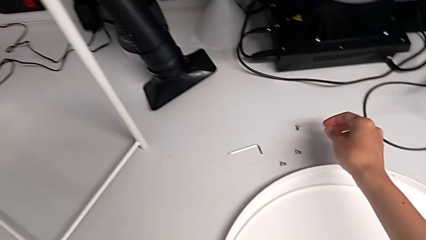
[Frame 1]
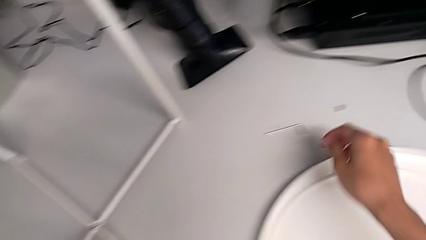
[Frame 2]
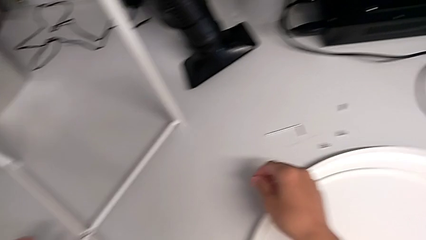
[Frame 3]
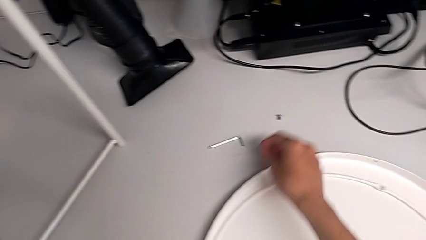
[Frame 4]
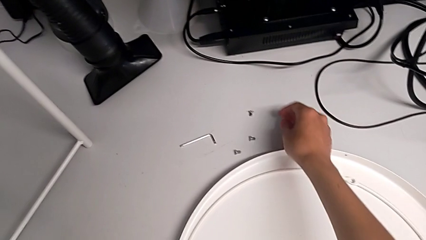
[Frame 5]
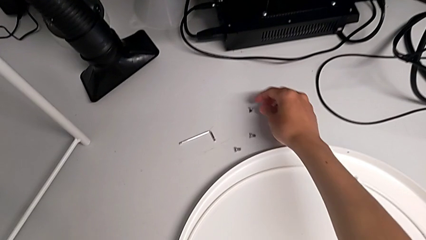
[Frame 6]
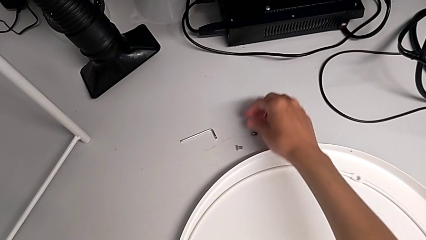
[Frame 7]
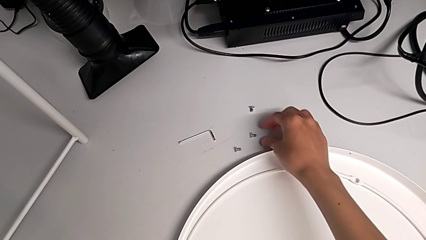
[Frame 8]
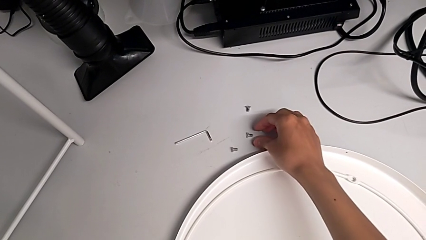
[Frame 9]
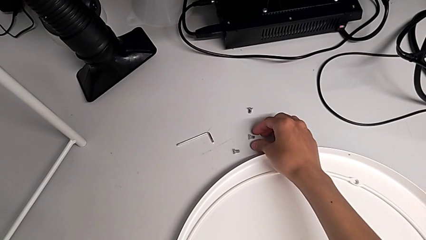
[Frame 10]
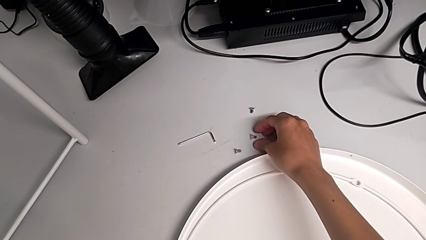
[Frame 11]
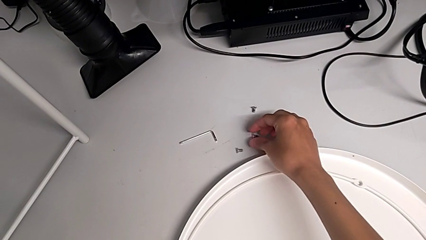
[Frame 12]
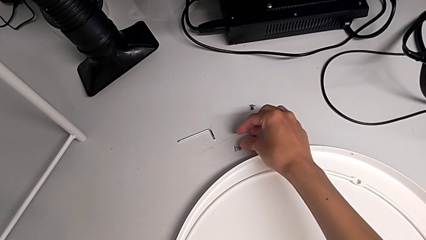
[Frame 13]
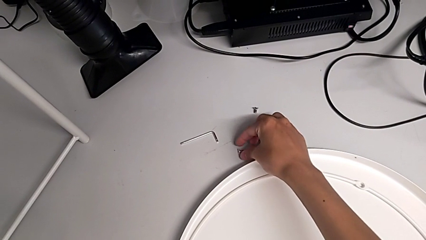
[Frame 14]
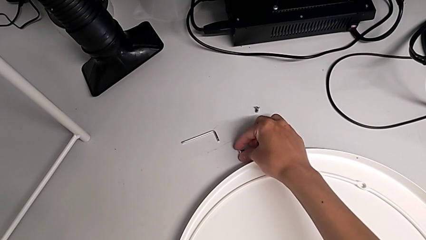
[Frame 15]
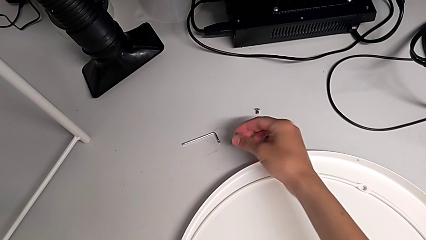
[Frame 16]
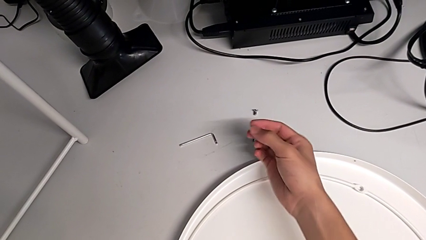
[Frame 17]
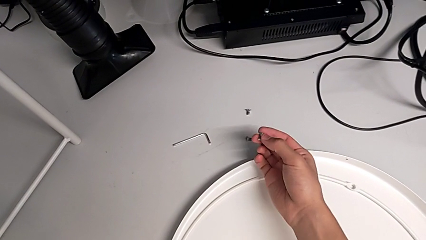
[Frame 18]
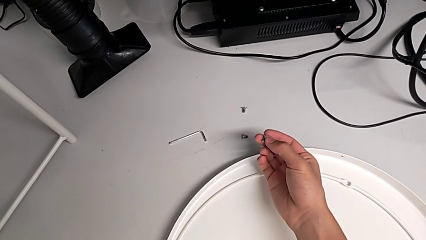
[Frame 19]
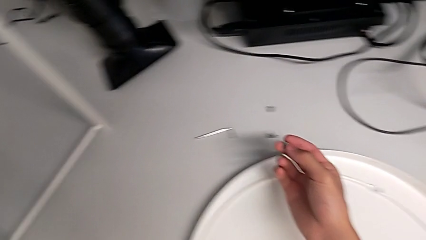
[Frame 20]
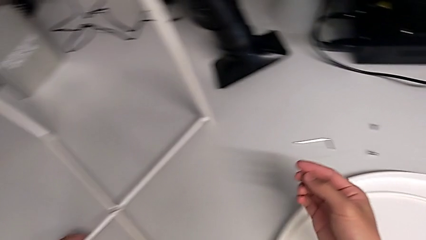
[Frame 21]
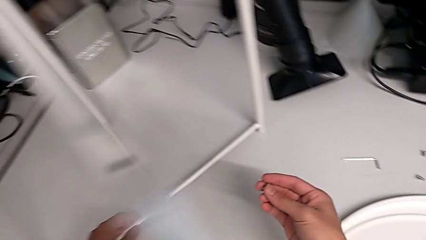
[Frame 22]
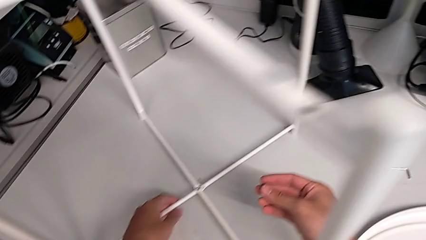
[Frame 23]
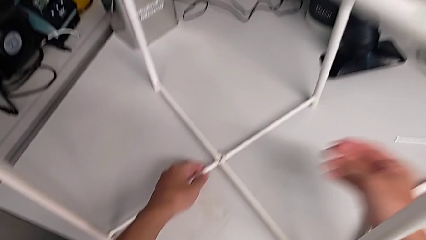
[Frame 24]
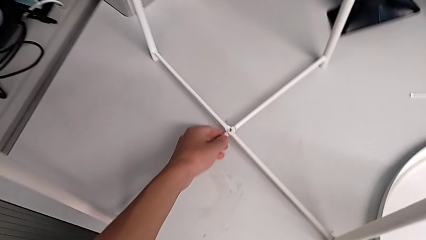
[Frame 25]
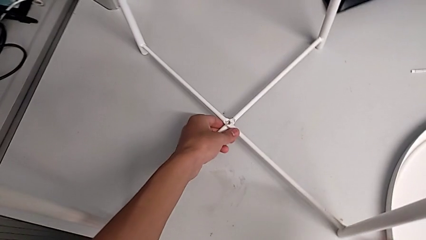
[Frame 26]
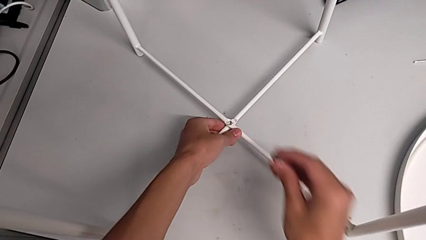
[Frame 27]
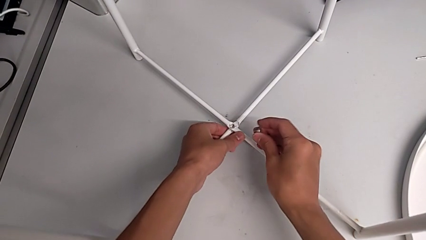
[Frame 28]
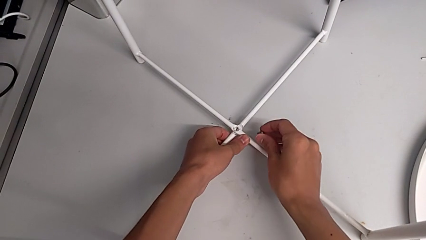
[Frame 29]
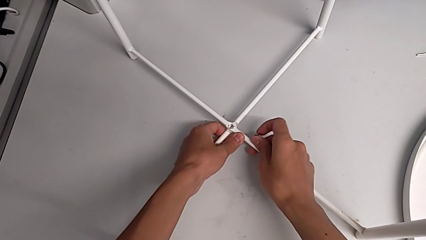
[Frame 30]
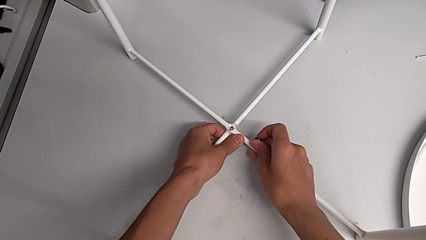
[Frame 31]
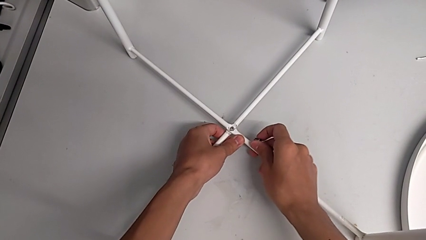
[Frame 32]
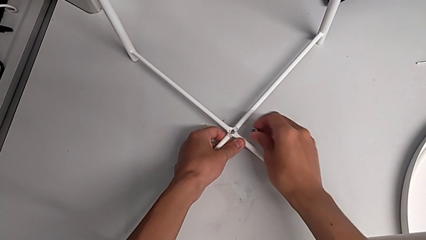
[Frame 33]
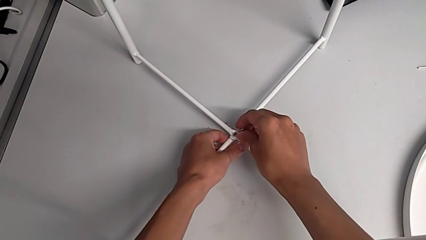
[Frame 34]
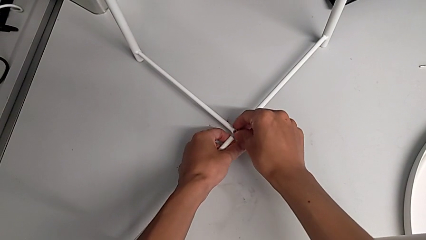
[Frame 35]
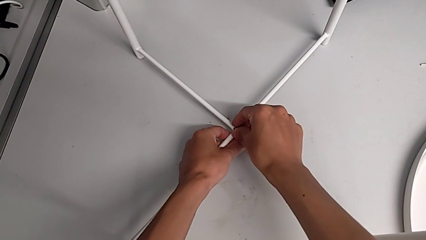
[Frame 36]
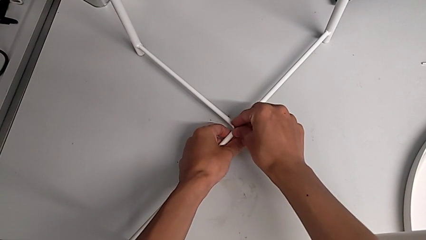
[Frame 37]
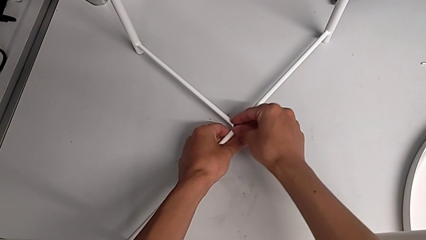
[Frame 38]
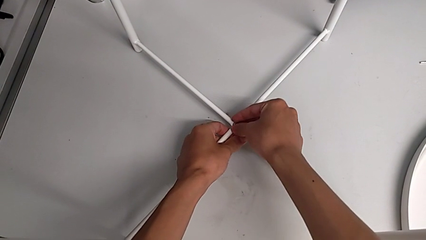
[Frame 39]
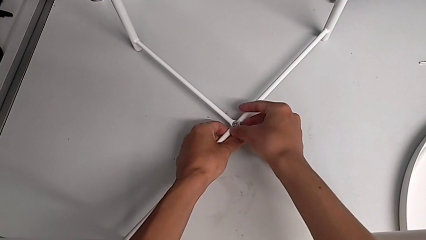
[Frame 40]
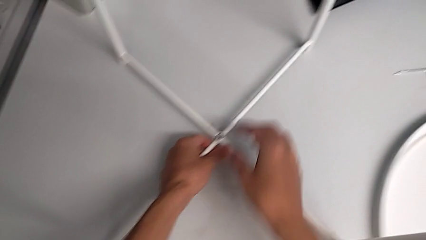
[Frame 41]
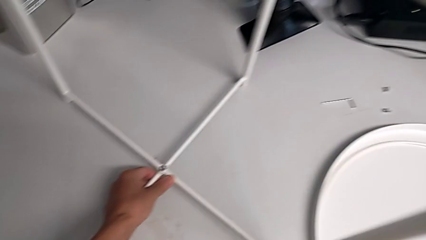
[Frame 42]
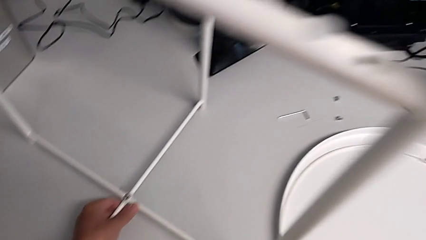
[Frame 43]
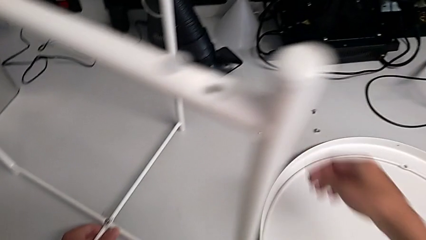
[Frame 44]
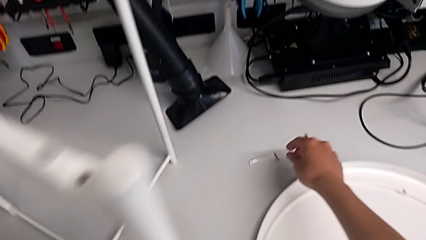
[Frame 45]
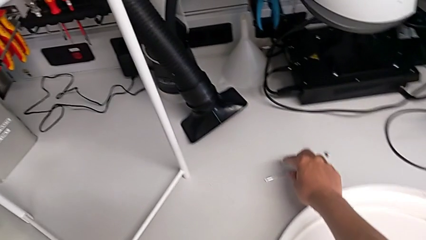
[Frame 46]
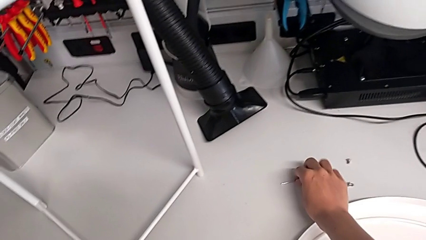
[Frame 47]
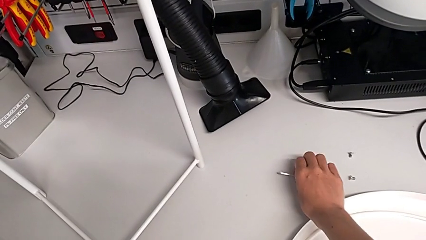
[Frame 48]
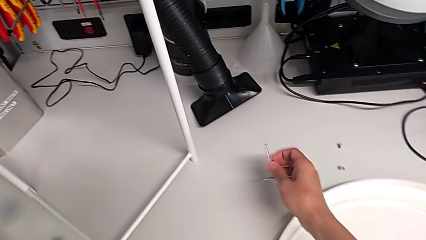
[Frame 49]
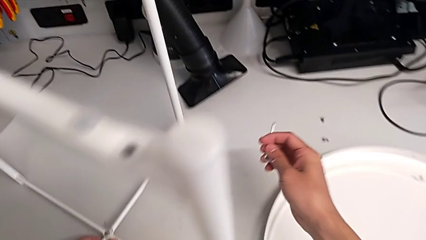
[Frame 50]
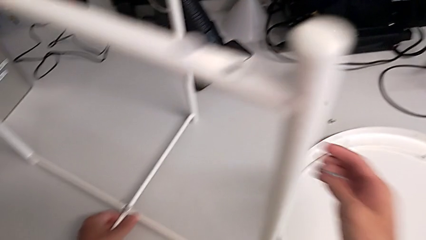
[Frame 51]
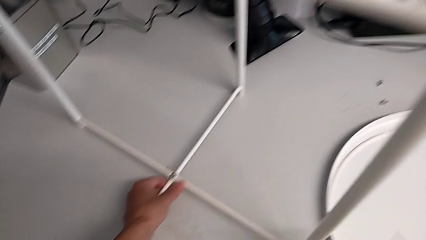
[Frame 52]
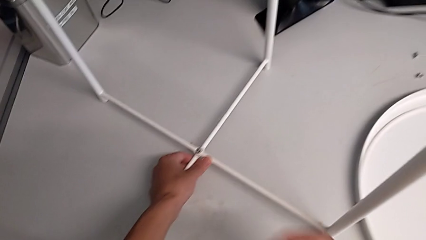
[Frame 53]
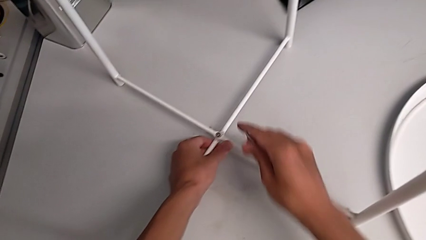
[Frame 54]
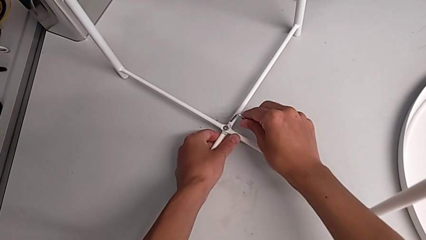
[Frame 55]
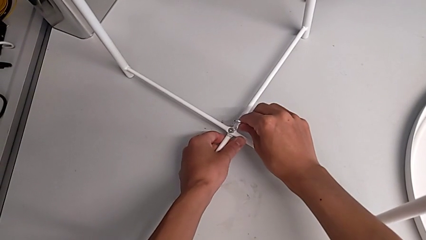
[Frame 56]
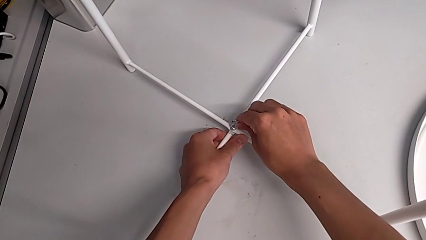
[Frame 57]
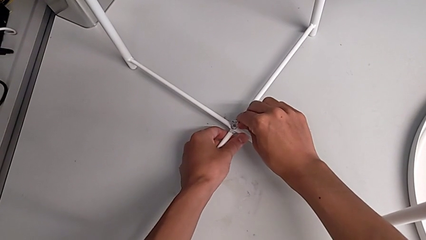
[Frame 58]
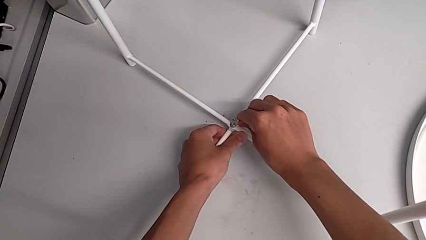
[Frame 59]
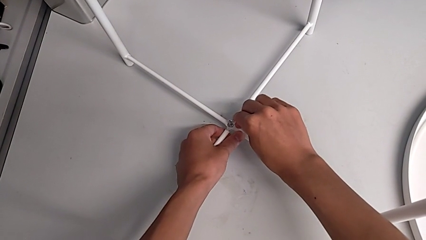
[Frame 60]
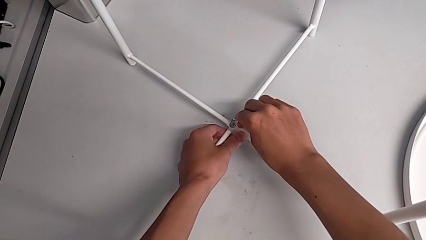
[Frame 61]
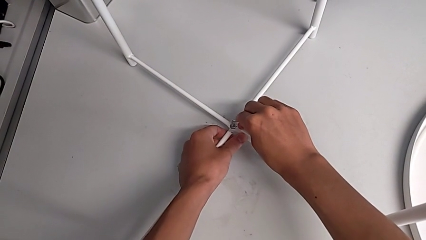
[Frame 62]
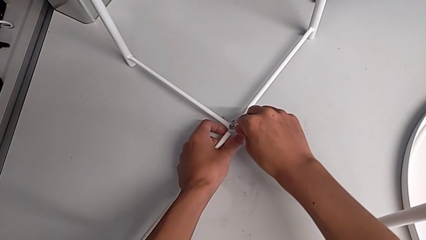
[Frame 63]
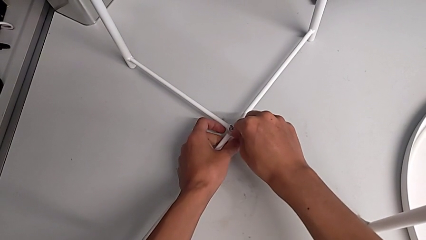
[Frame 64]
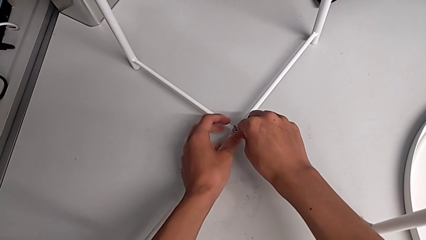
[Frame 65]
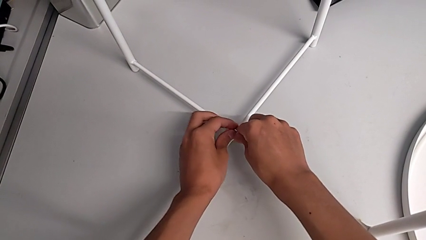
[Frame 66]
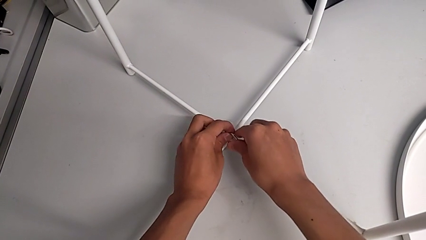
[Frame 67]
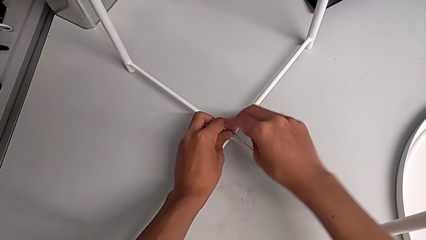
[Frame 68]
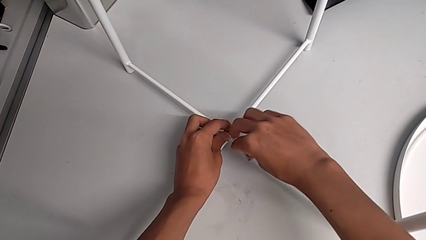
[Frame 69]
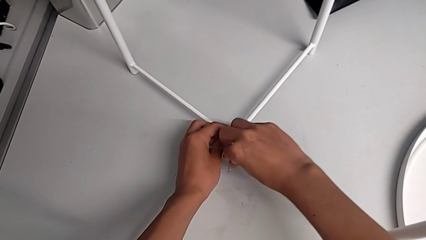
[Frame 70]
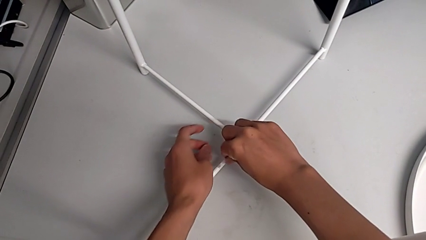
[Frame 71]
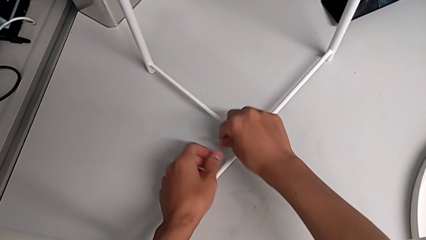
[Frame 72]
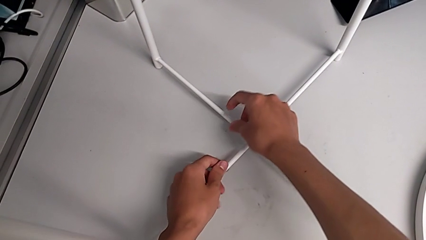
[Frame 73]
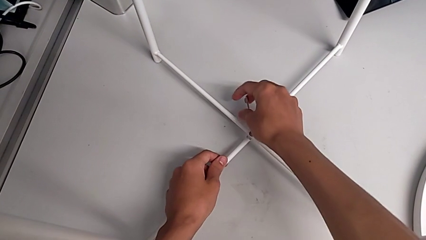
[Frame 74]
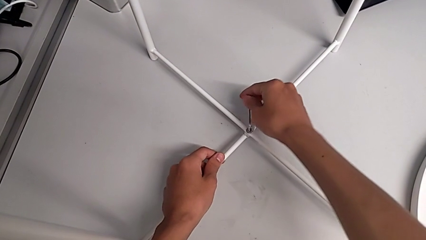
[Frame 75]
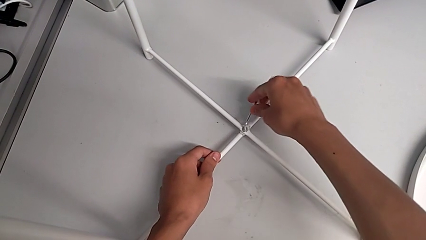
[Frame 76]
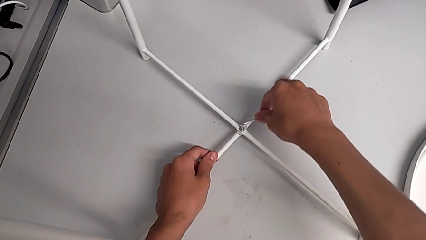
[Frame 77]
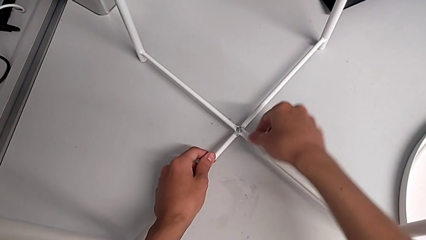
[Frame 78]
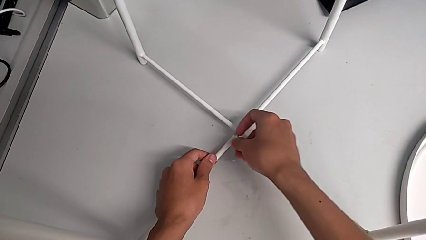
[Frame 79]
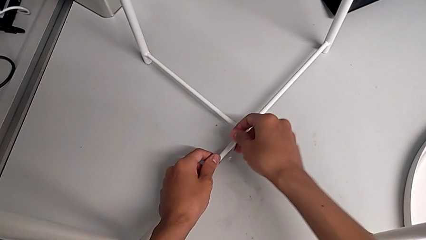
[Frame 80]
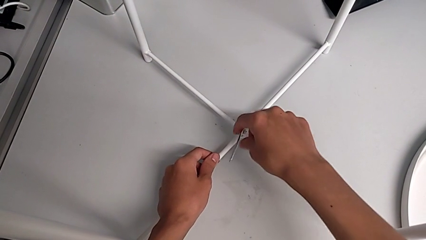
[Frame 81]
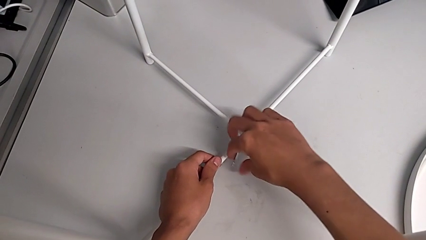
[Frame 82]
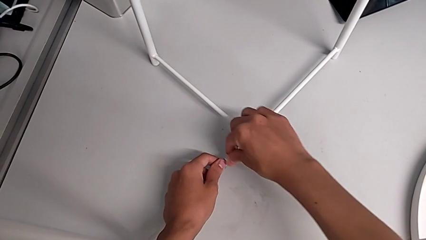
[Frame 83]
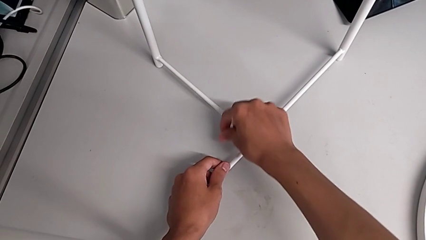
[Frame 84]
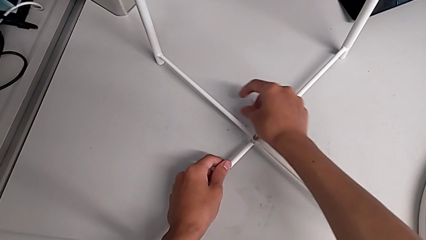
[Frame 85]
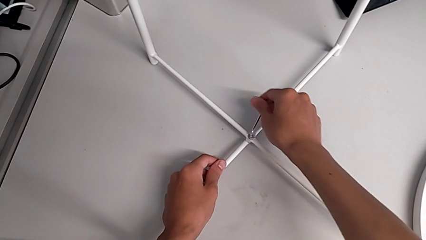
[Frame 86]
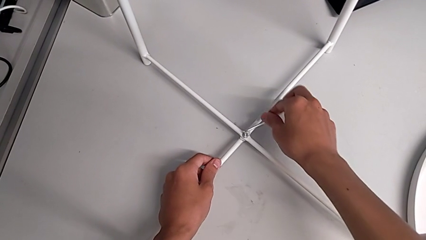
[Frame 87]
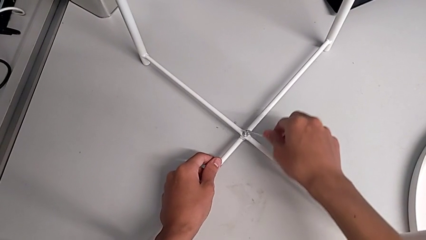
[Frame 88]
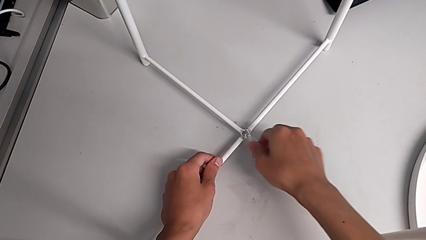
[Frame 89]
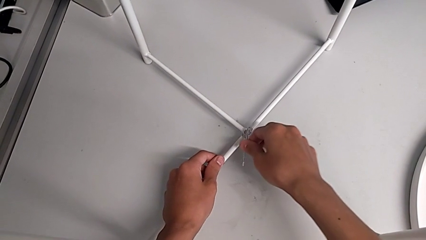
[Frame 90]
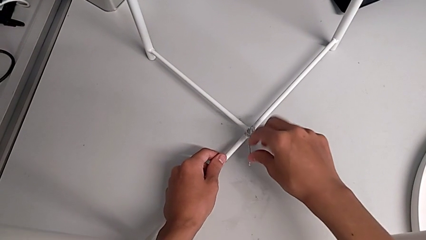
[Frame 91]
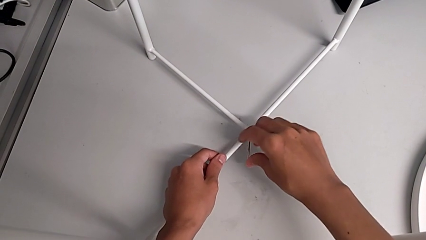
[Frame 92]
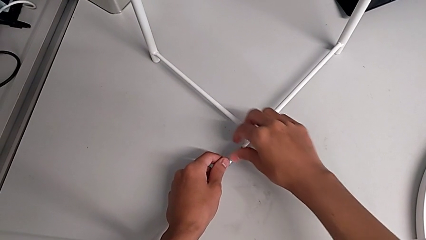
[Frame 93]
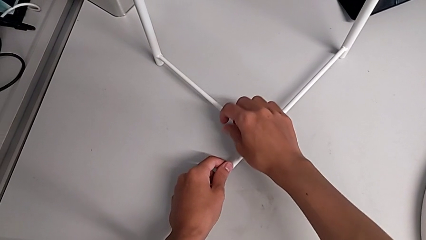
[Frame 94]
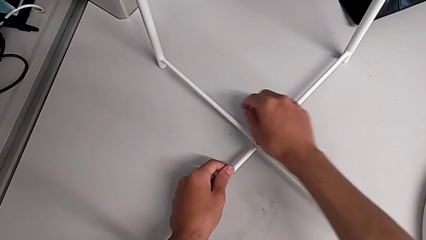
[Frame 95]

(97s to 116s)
The camera wearer is assembling the bottom screw into the legs. They inspect the hex socket head, grab it, align the leg, insert the hex socket head, grab the Allen wrench, insert it and begin to screw the hex socket head.
